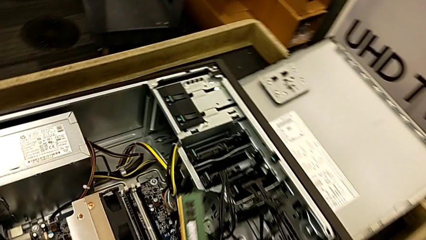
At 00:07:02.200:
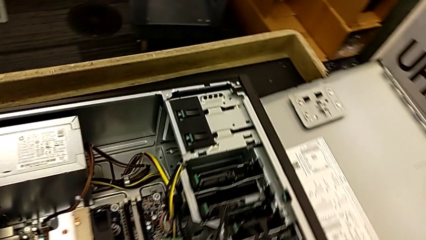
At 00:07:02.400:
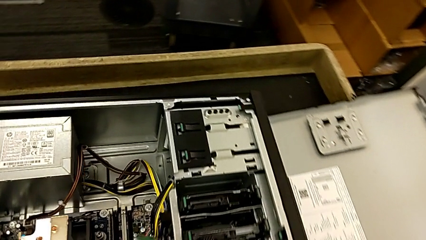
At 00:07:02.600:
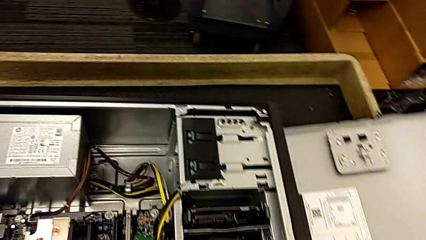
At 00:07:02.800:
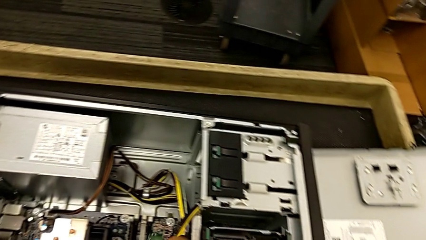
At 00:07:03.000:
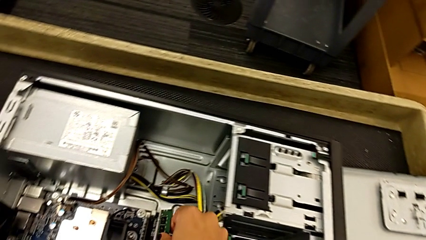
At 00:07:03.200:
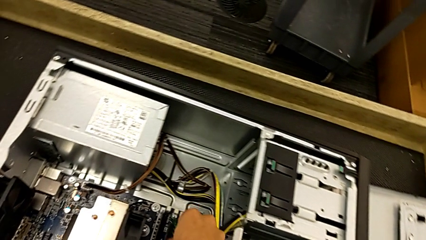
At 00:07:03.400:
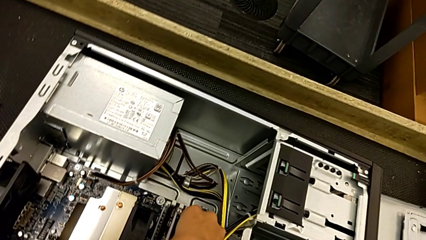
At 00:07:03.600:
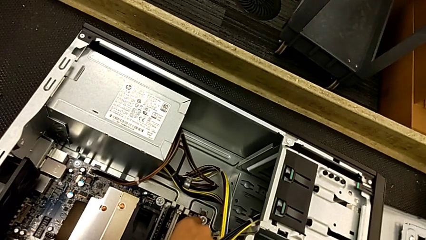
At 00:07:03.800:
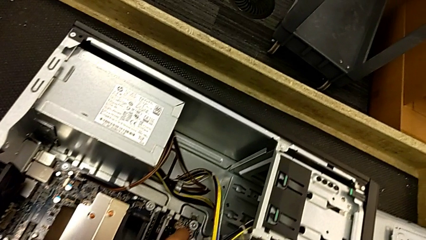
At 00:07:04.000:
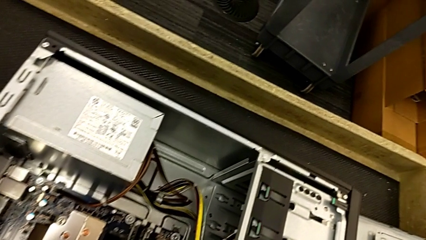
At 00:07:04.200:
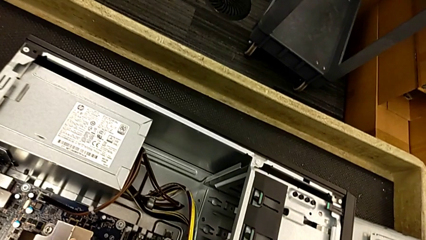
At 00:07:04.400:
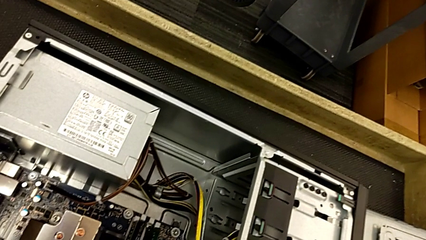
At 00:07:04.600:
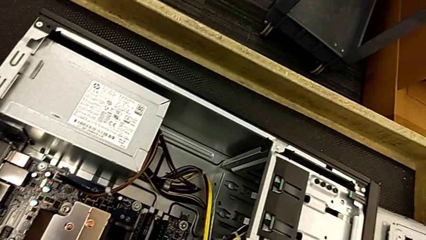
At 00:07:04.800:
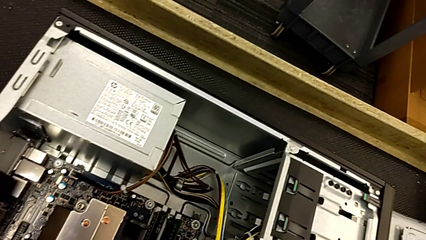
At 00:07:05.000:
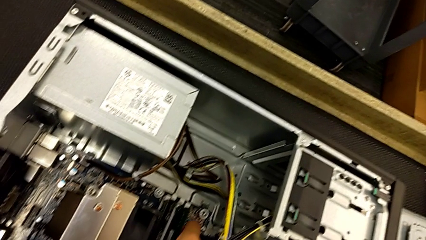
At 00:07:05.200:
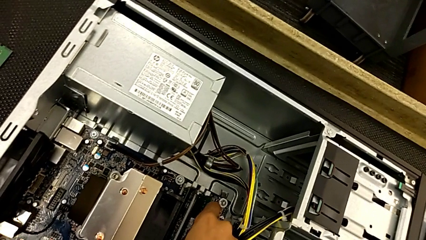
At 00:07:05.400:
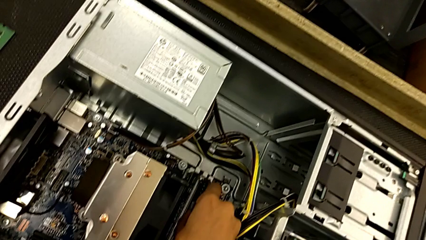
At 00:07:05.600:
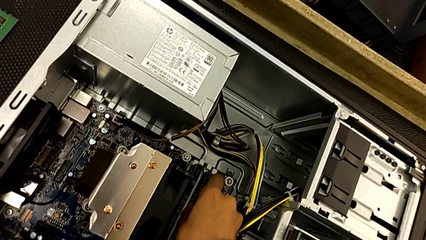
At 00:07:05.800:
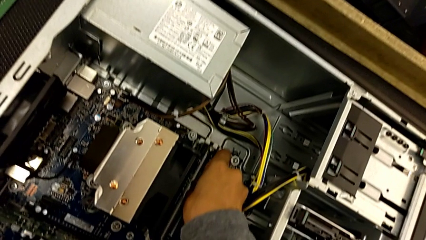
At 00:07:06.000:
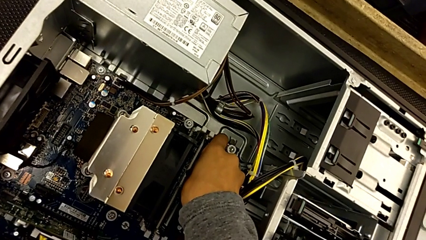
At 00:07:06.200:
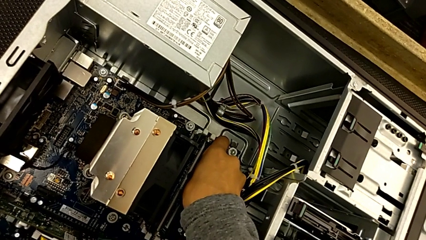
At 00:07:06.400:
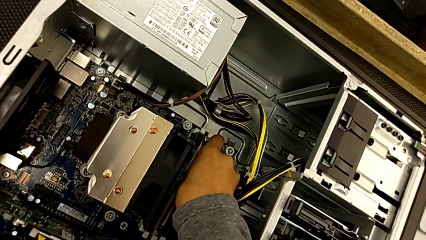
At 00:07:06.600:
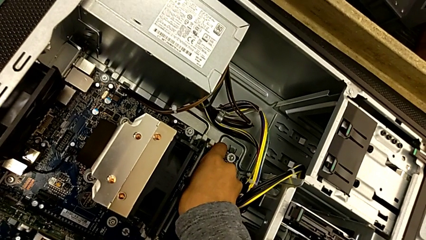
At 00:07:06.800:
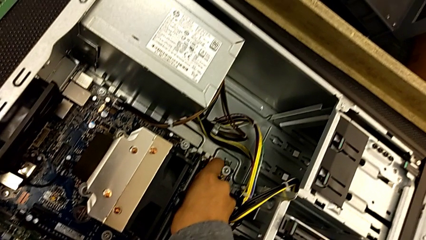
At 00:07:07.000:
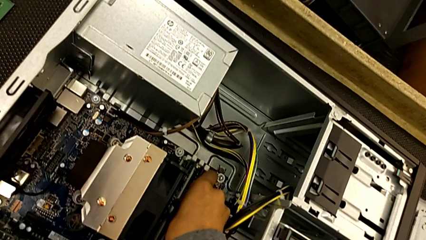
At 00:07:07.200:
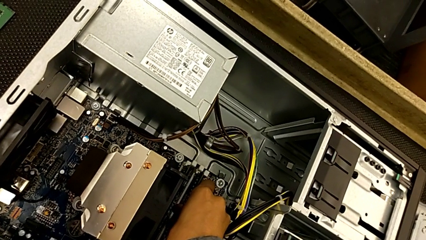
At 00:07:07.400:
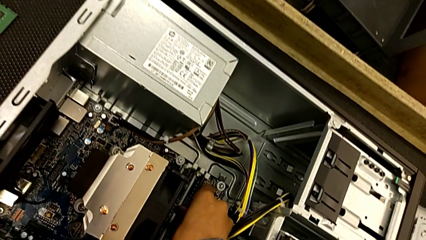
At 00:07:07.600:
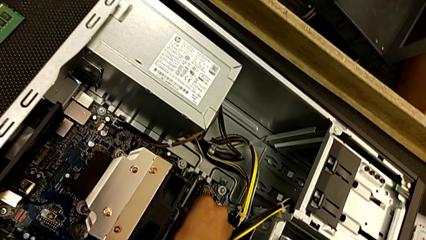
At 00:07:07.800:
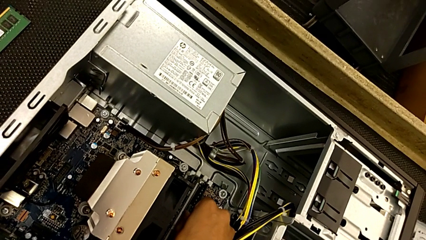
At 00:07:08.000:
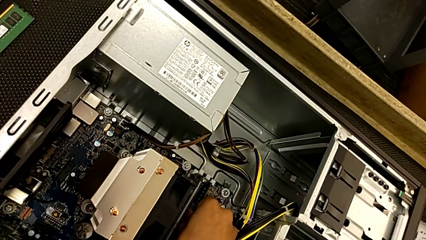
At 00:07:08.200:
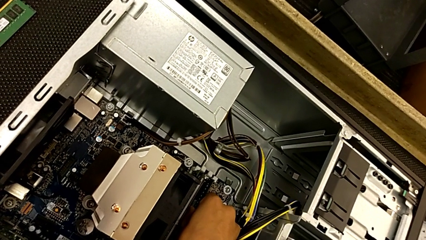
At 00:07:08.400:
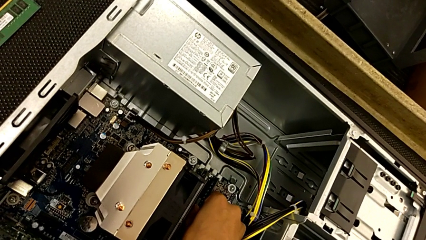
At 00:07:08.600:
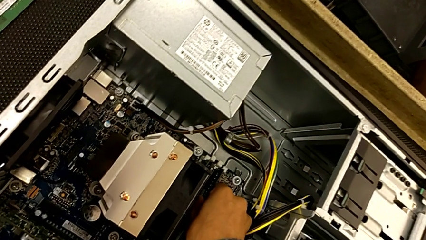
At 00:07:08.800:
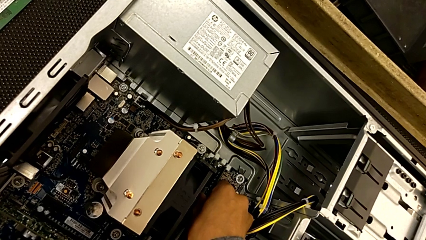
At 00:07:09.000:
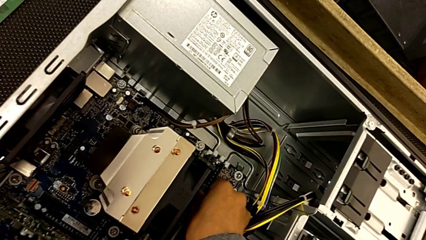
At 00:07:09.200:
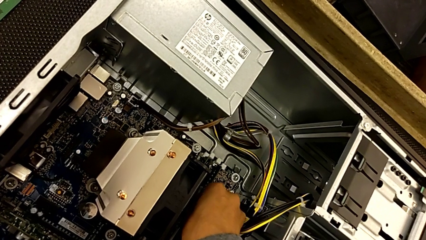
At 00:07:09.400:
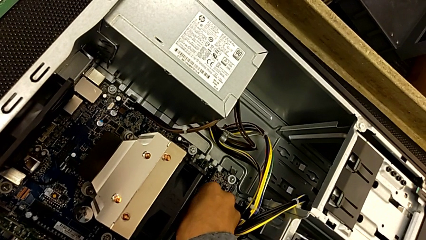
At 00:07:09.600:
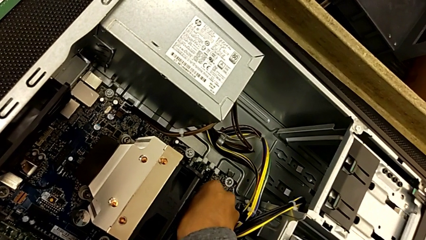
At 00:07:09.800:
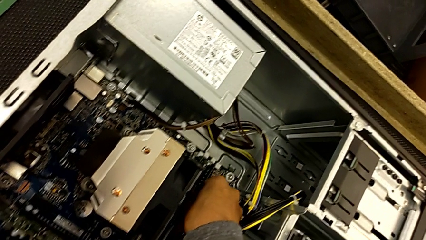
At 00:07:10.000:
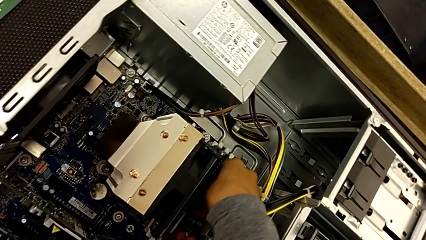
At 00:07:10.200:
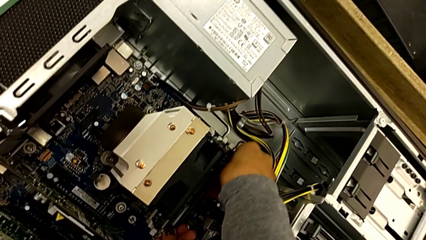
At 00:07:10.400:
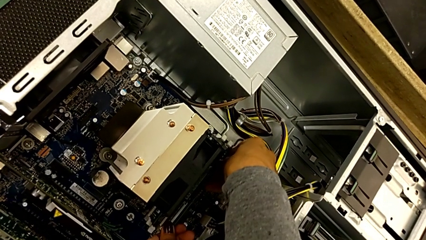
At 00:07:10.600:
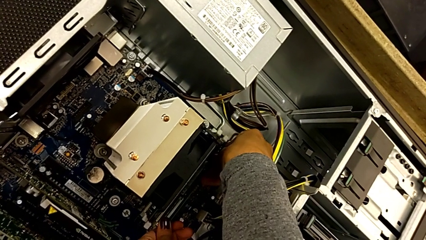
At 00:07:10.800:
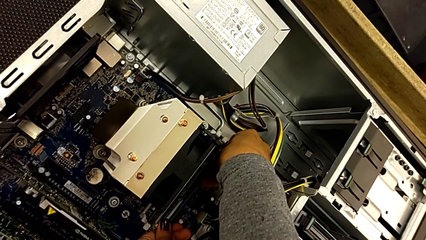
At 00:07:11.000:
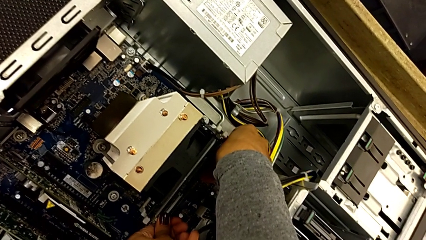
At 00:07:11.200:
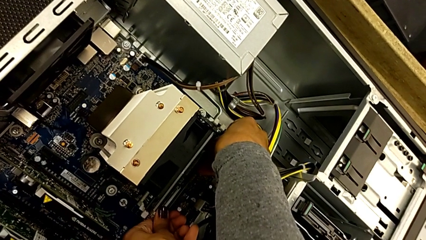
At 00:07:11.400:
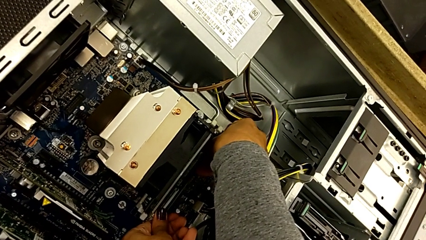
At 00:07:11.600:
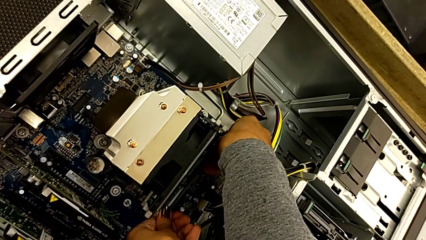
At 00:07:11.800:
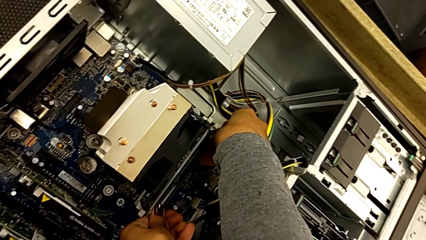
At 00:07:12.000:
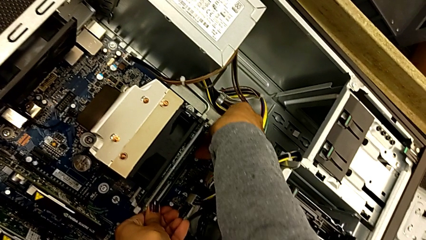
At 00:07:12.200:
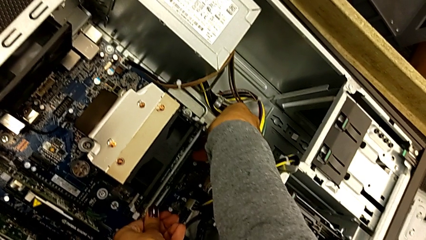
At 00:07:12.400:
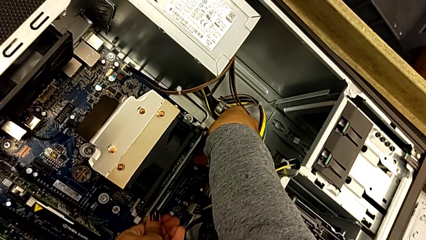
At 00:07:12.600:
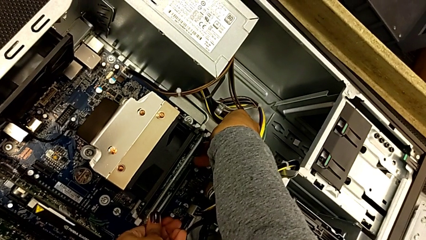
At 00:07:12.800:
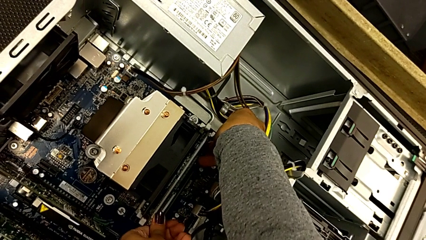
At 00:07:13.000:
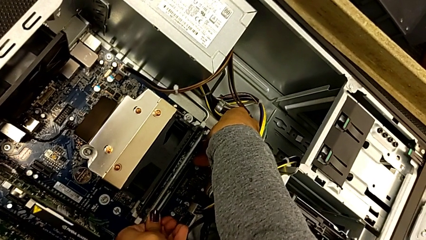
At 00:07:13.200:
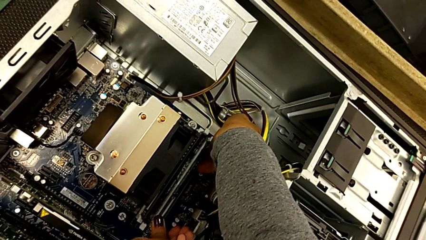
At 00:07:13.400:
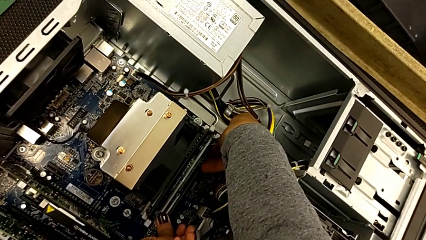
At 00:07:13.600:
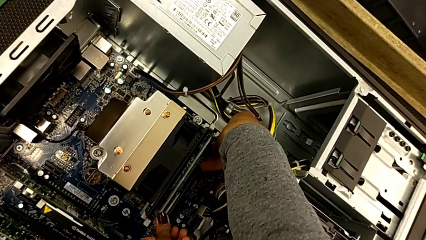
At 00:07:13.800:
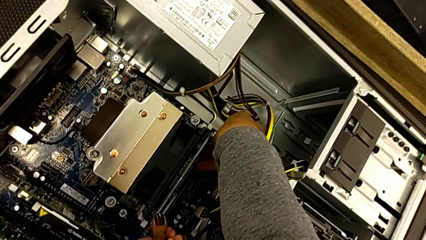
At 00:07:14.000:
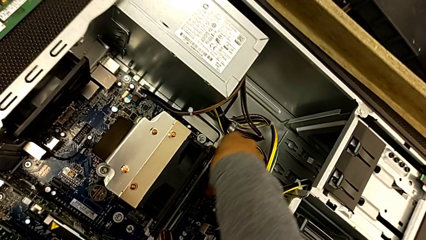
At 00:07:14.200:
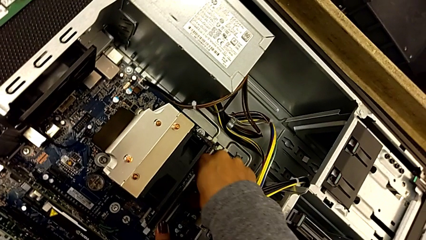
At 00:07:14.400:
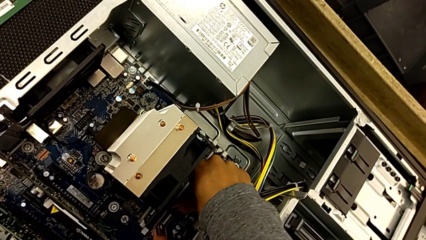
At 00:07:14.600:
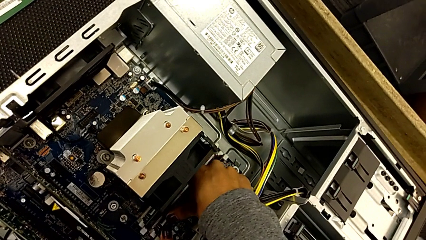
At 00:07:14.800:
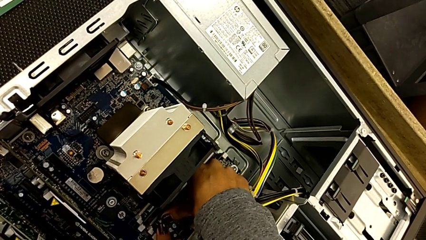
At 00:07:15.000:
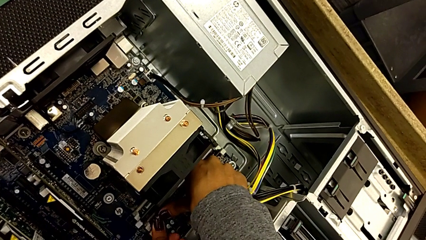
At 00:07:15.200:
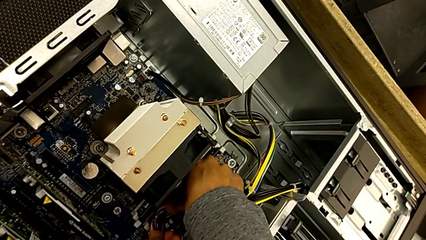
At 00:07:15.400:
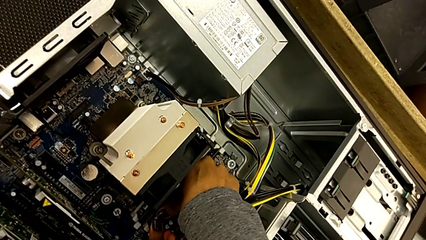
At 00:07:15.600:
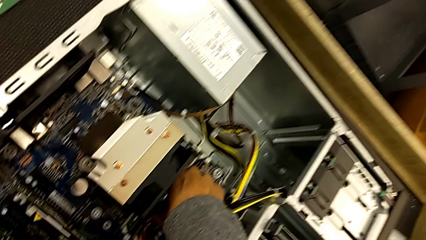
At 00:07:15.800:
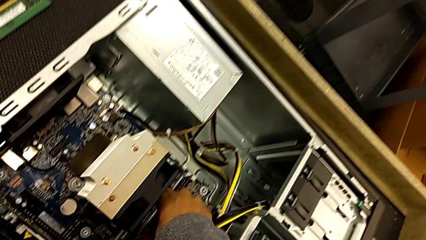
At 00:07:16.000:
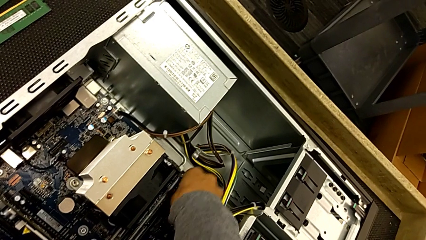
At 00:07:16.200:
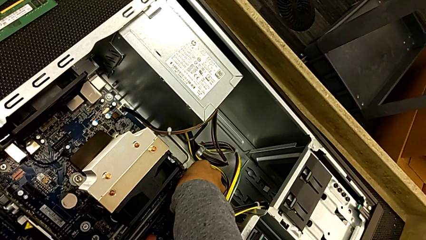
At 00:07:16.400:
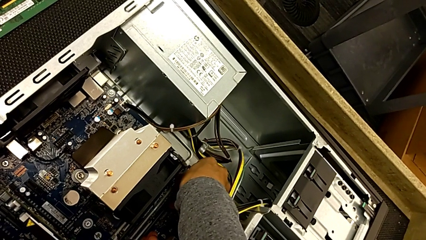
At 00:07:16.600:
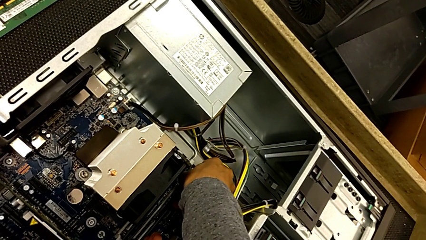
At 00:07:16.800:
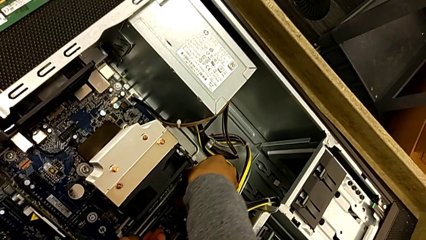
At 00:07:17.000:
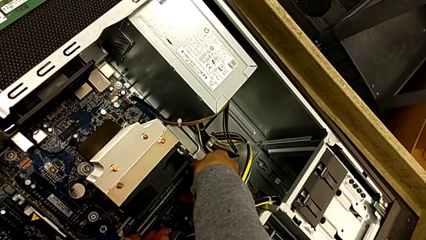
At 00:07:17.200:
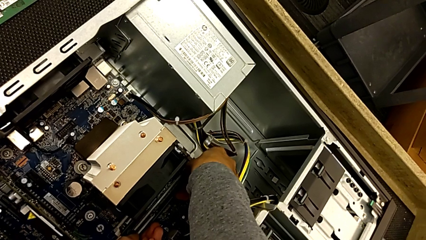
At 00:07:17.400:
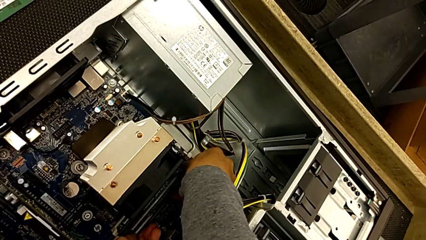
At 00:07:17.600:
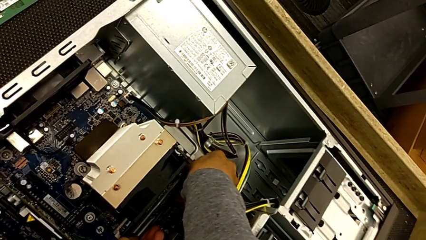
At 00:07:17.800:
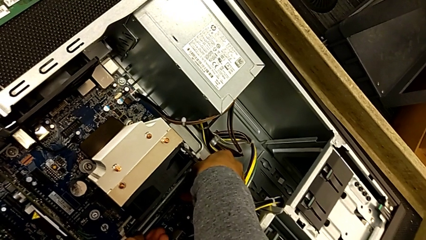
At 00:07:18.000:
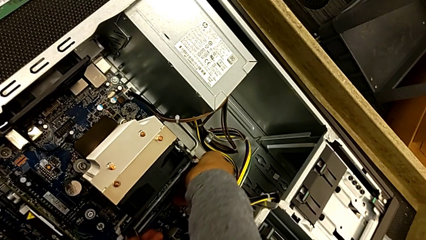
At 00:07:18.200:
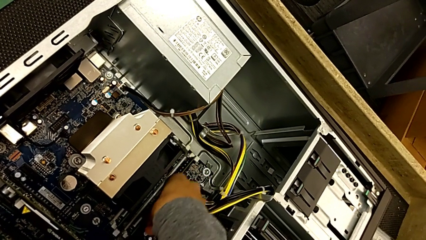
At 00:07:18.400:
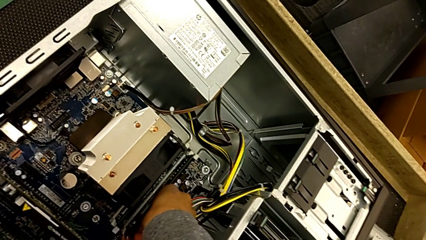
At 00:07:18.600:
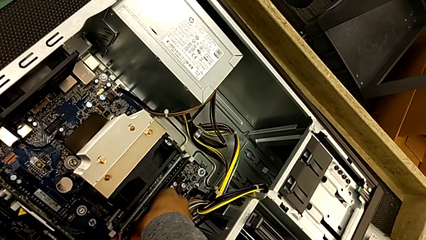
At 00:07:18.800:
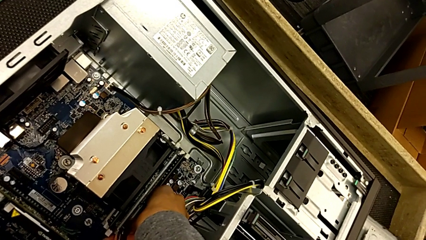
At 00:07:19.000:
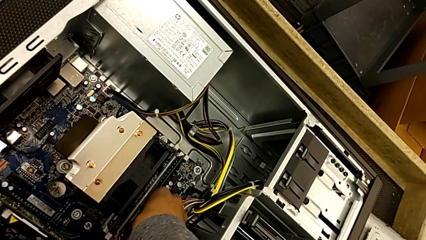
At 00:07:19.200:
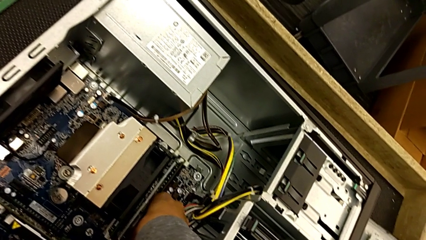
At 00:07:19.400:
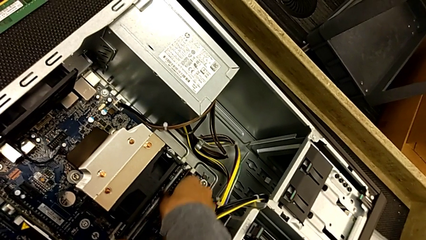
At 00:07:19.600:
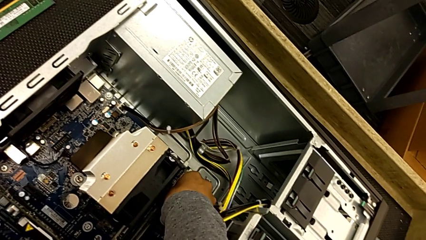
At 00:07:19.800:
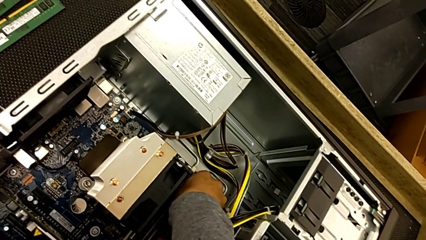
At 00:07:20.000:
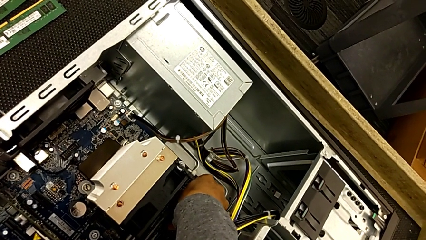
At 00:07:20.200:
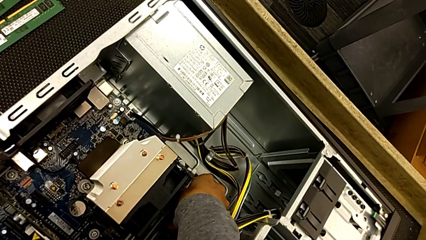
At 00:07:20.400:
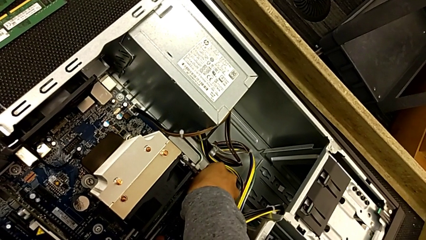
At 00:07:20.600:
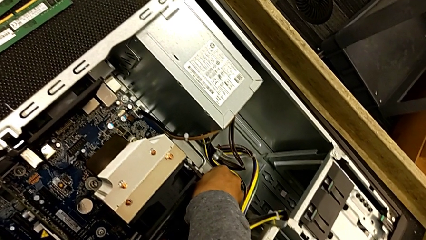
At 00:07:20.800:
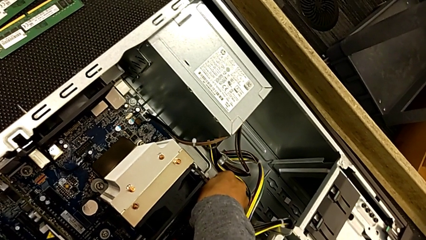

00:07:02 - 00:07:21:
The camera wearer is inserting the second memory RAM once more.
